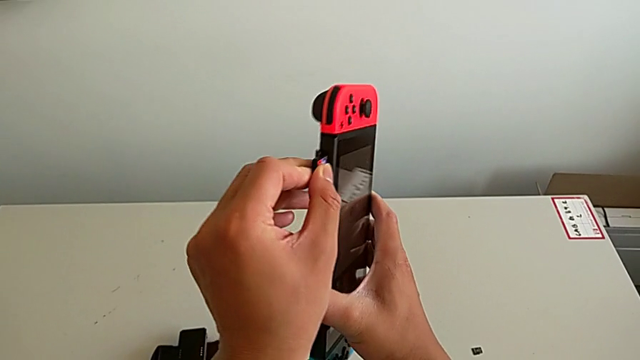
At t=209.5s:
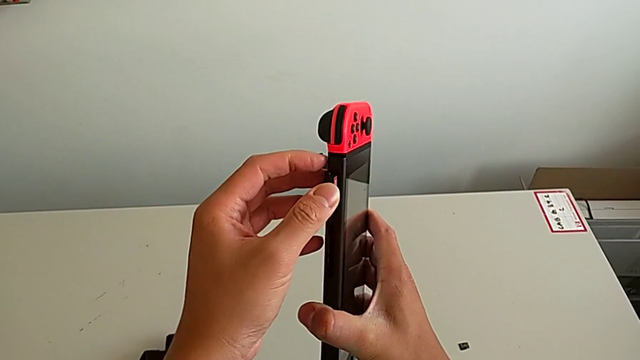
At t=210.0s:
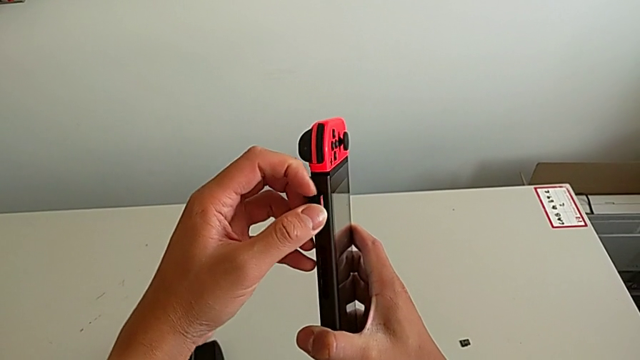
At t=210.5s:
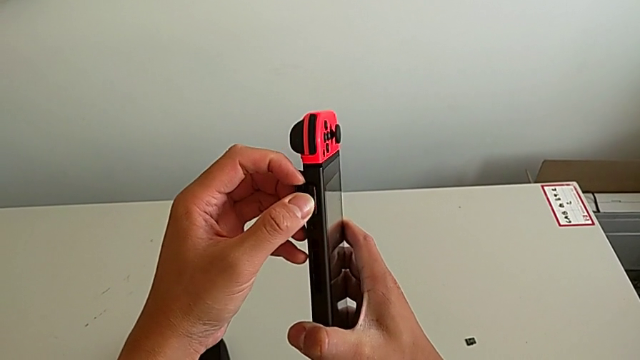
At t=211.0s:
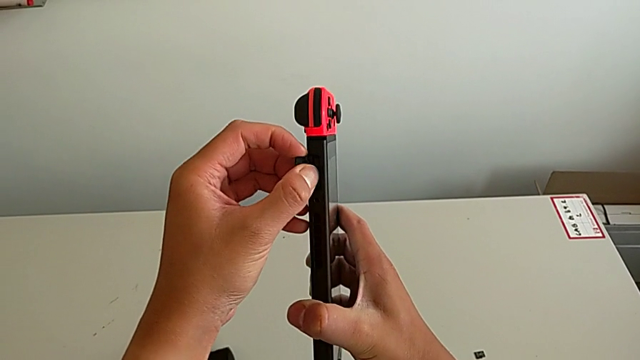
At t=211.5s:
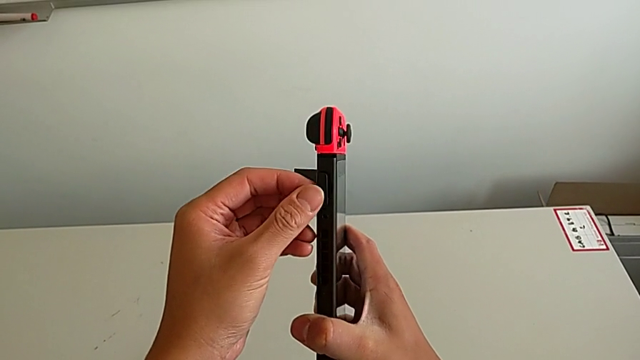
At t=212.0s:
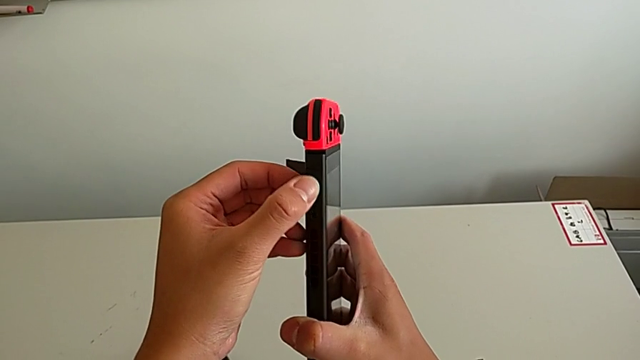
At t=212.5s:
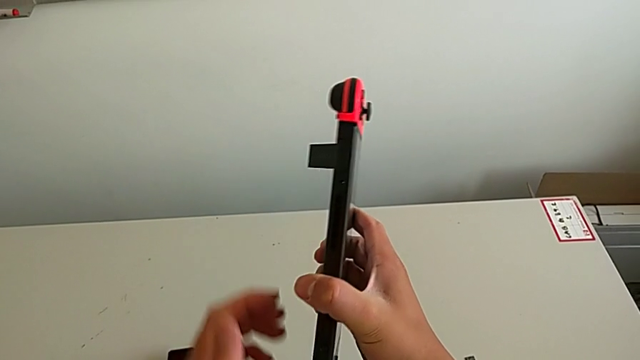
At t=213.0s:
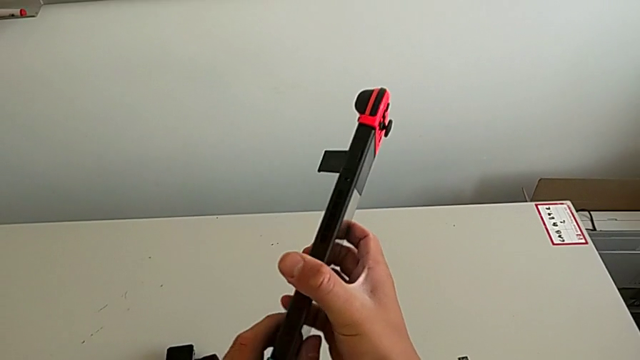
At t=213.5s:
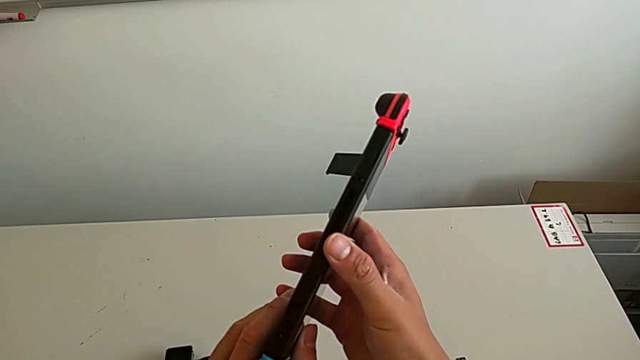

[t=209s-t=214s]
The camera wearer is exchanging the game card. They keep inserting the second game card.

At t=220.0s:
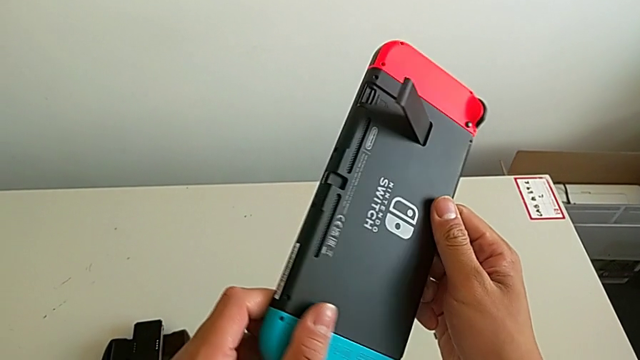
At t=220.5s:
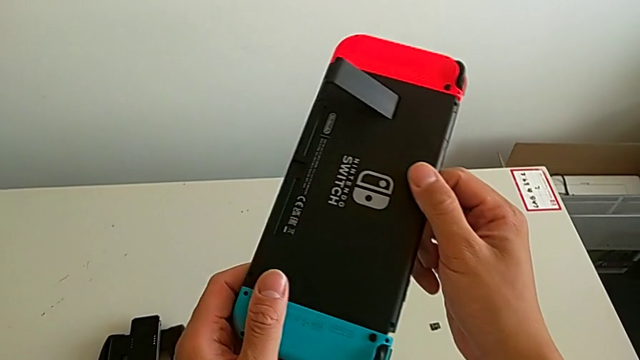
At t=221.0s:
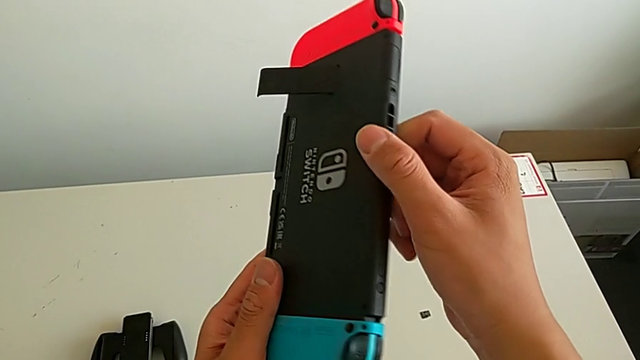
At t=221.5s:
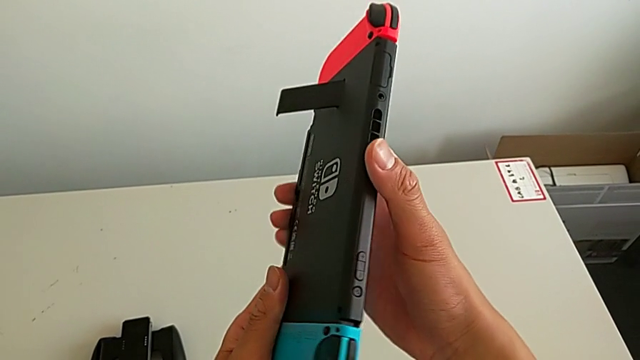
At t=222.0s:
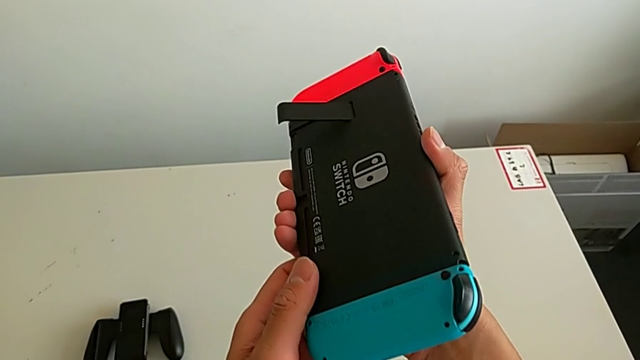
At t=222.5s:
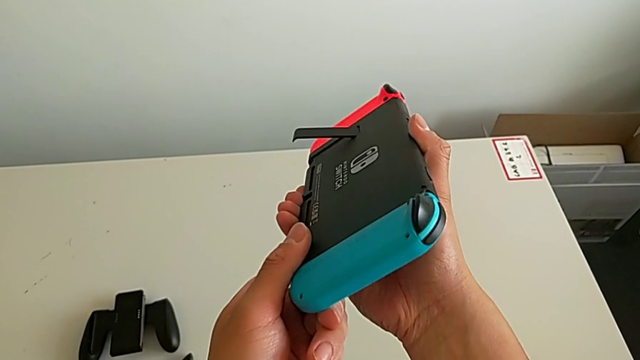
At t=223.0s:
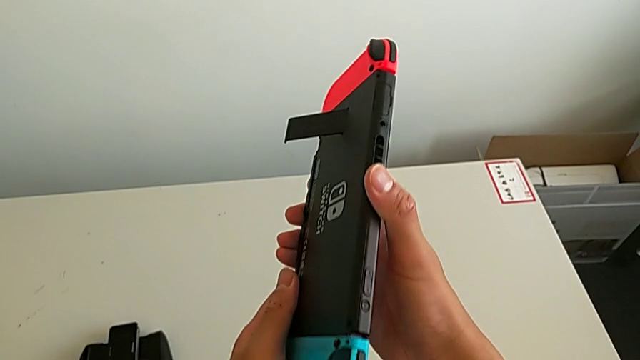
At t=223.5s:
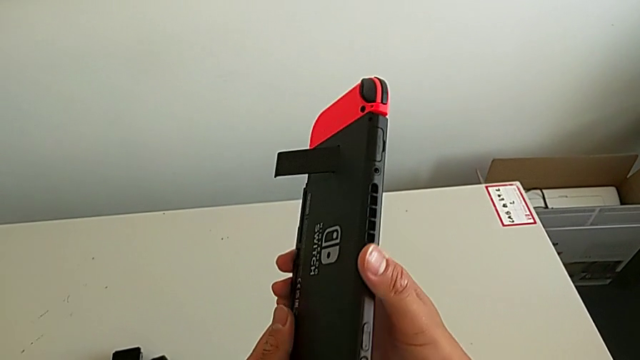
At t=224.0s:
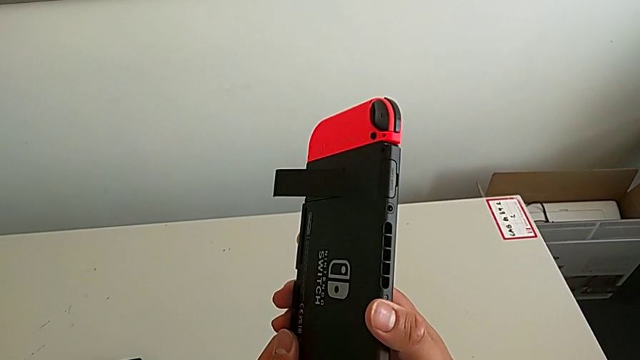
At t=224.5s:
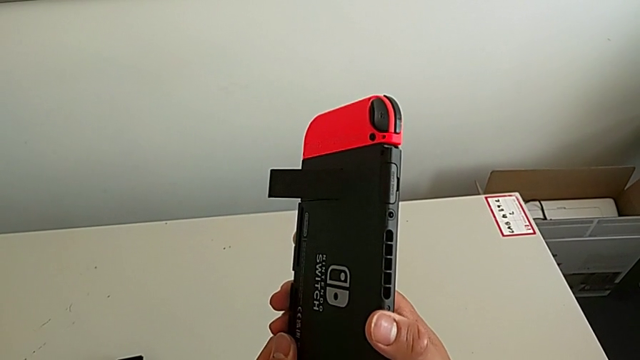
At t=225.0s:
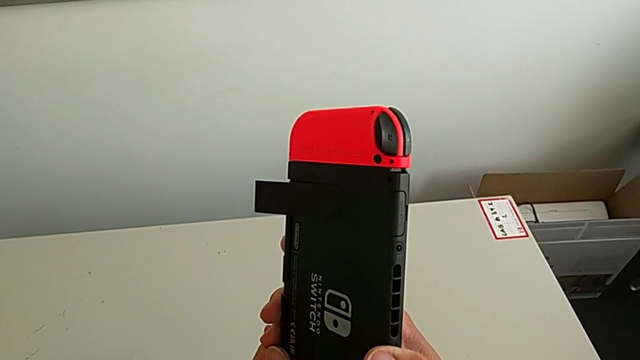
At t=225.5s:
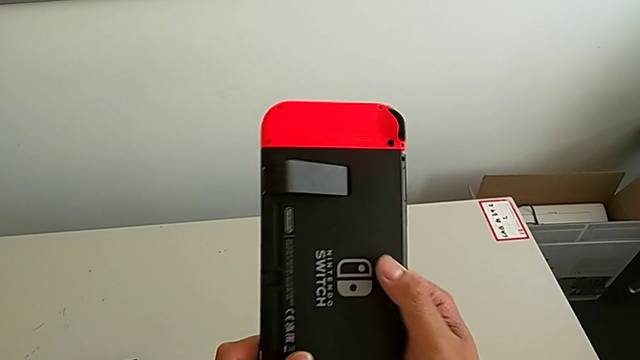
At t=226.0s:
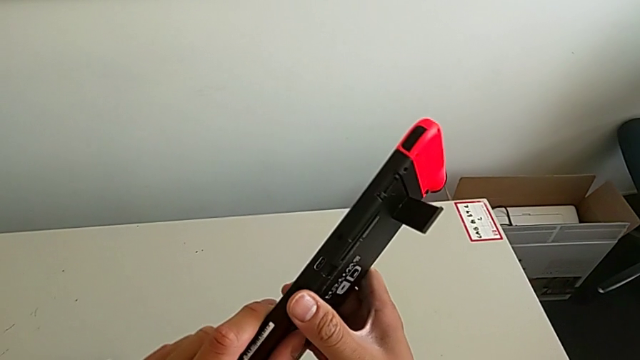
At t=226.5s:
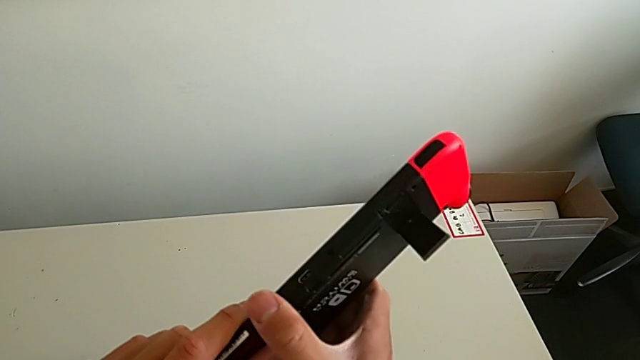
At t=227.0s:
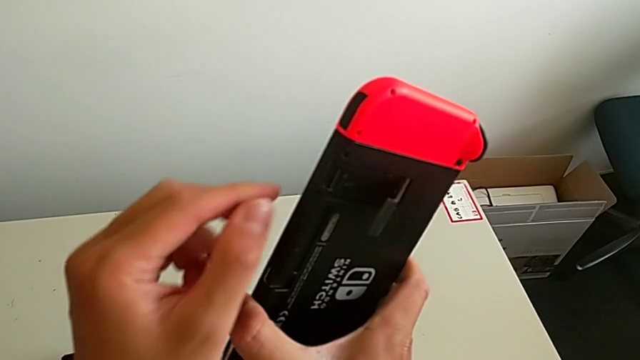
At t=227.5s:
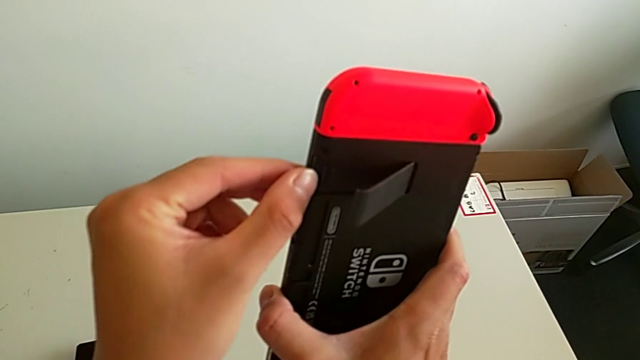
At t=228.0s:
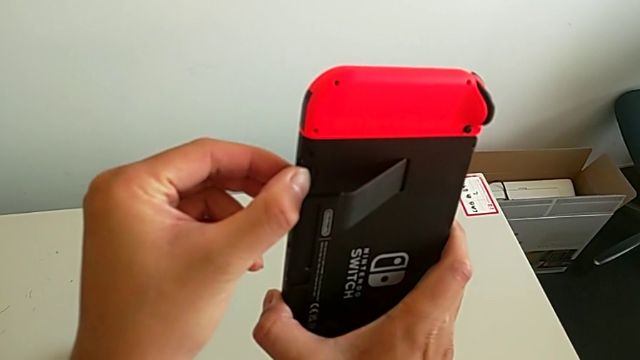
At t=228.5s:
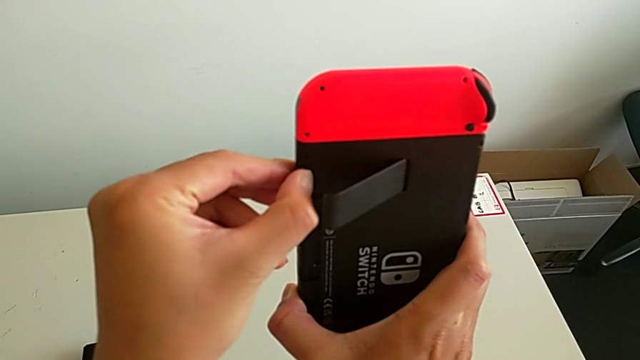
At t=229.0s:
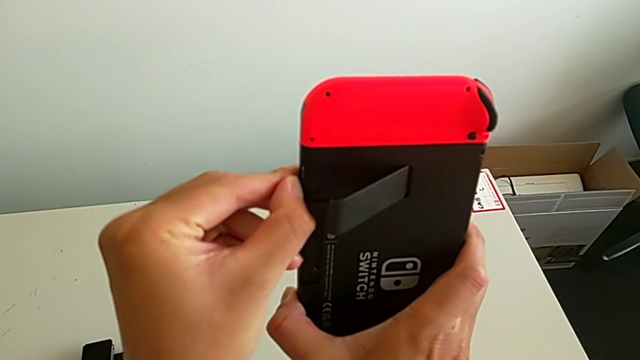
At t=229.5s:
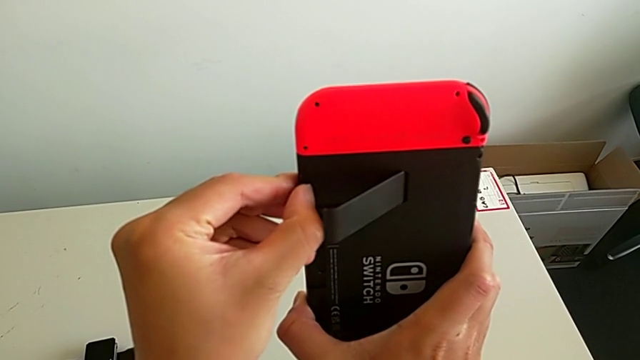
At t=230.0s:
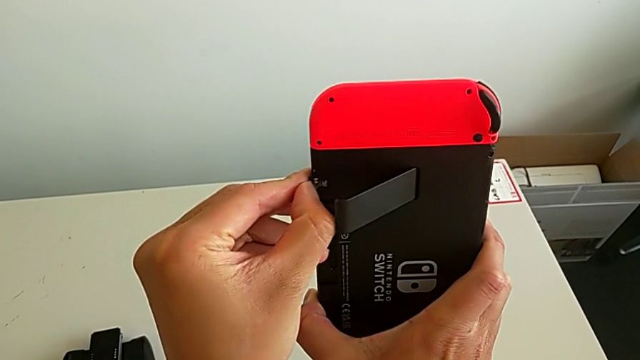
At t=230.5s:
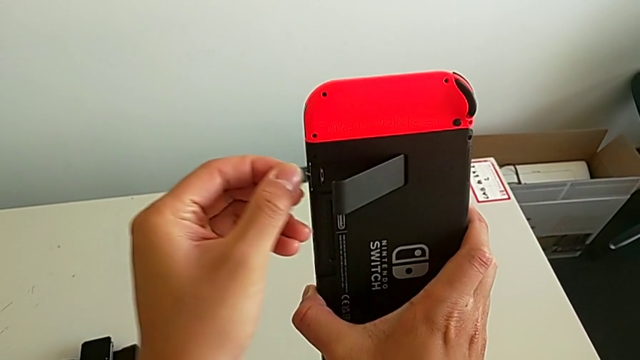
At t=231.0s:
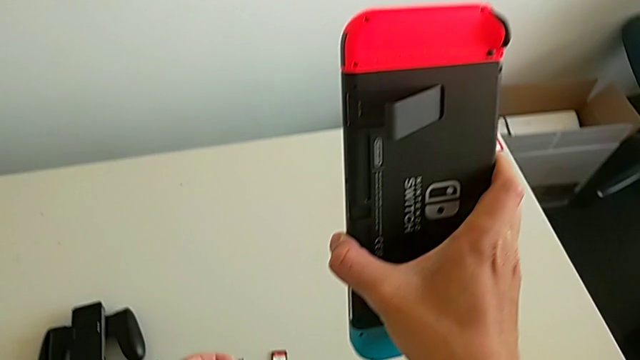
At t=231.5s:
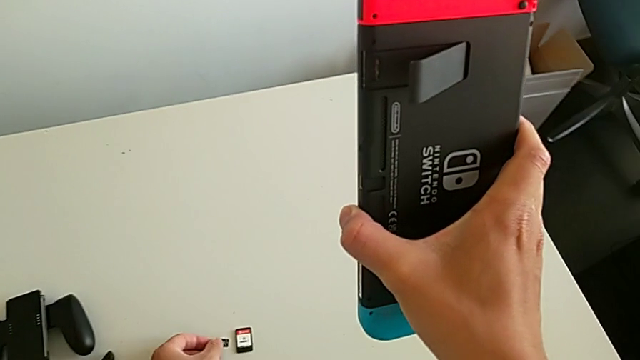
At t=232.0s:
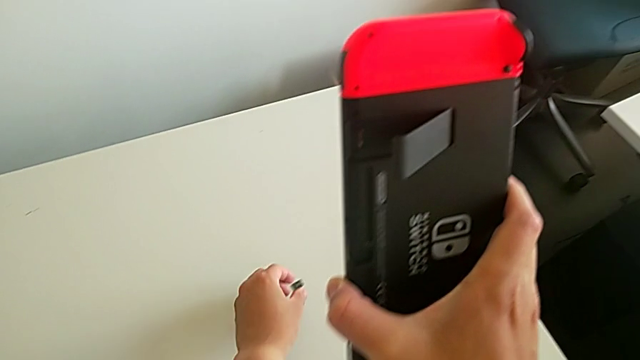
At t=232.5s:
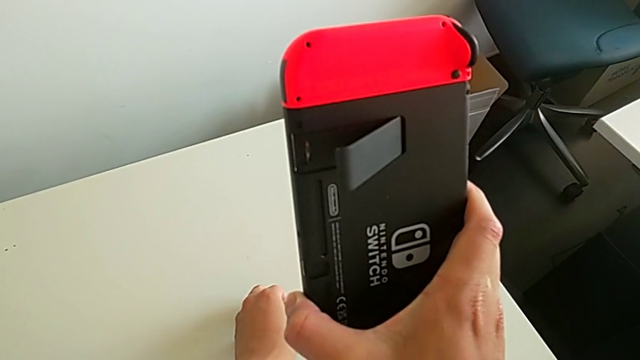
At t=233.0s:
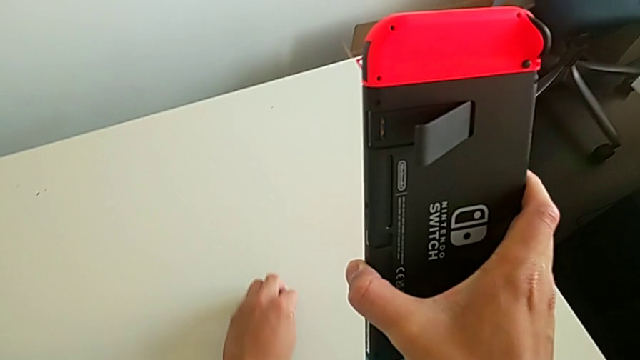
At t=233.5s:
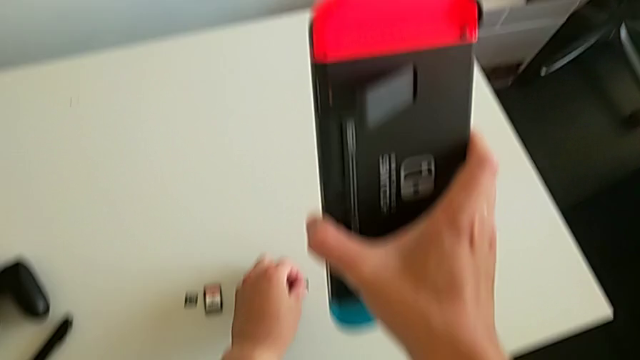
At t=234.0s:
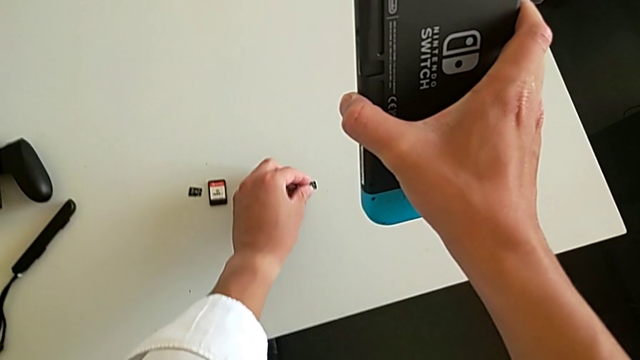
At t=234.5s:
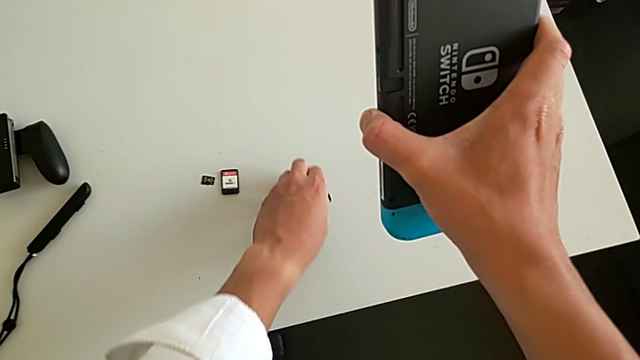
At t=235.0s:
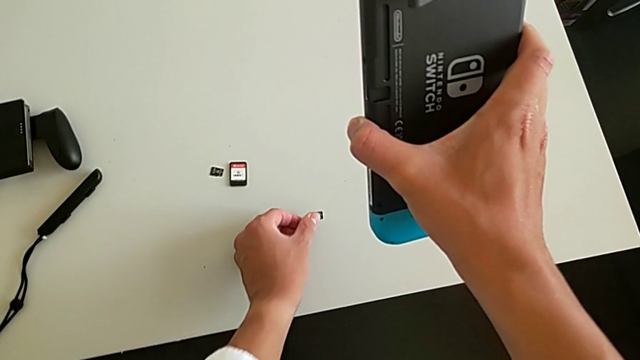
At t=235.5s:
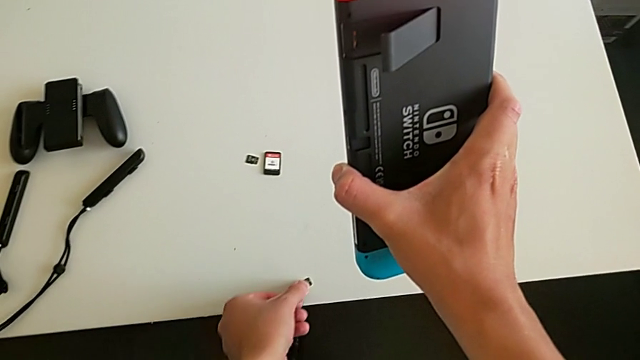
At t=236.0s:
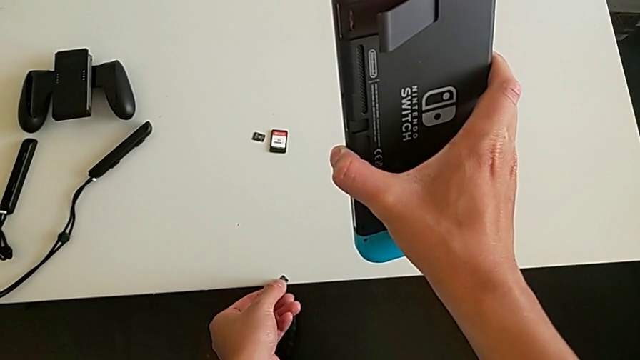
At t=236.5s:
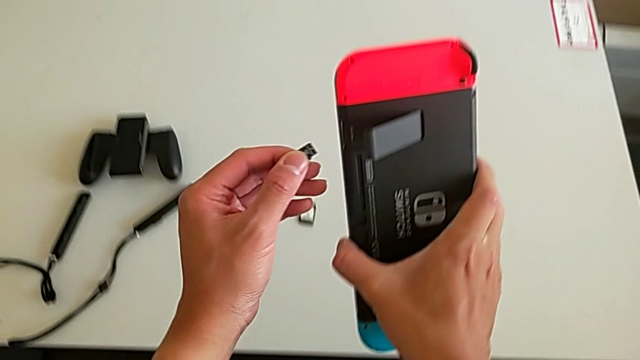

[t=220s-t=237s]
The camera wearer is exchanging a microSD card. They inspect the SD card, withdraw it, place it and grab the SD card.
